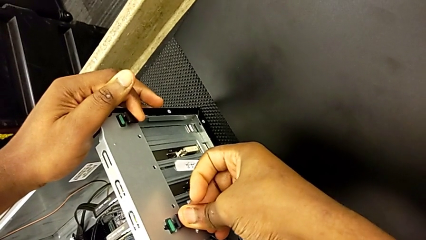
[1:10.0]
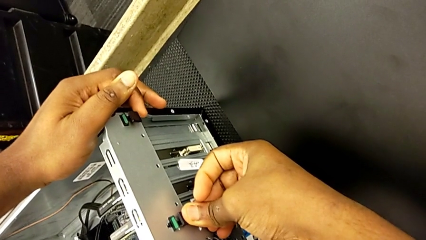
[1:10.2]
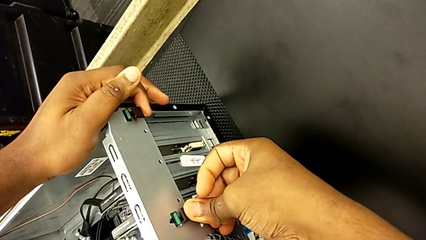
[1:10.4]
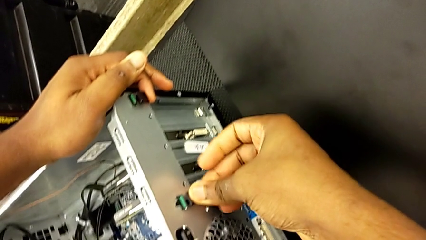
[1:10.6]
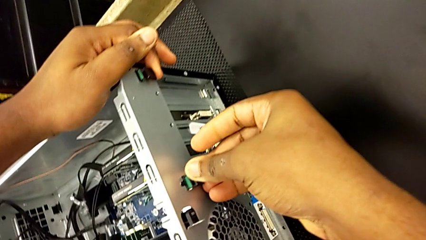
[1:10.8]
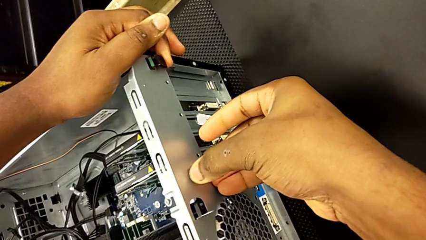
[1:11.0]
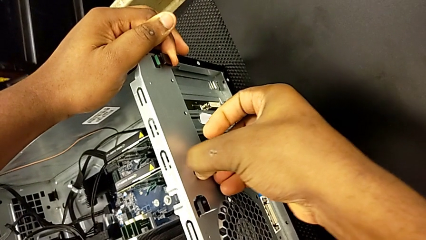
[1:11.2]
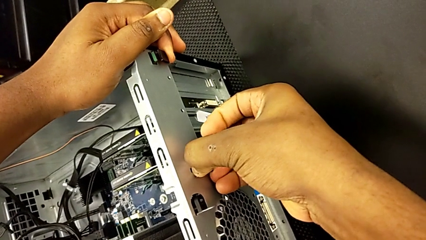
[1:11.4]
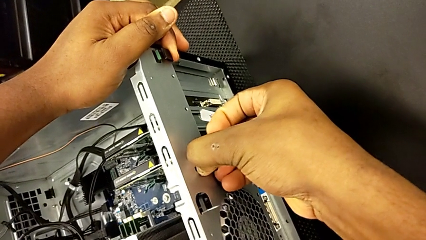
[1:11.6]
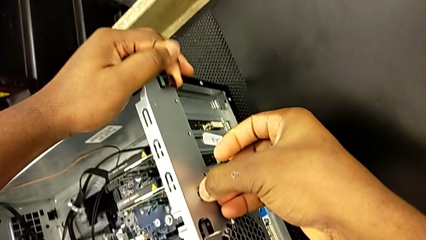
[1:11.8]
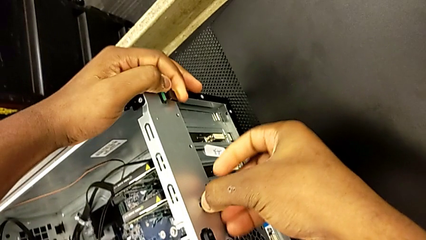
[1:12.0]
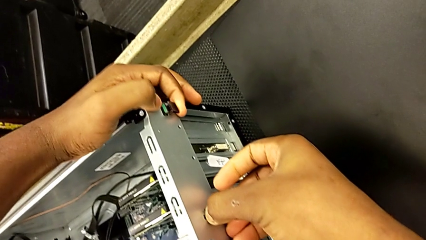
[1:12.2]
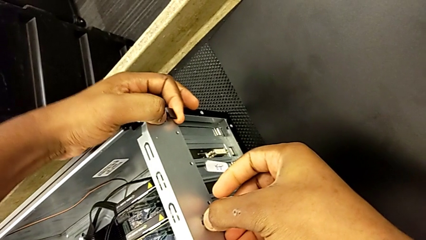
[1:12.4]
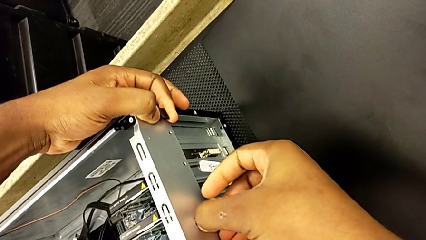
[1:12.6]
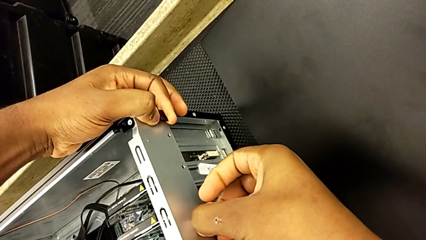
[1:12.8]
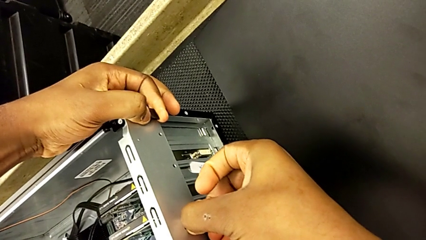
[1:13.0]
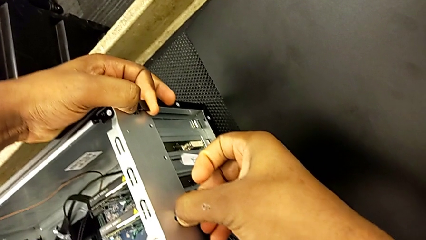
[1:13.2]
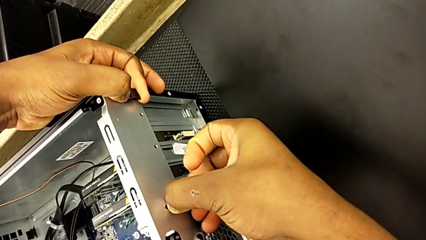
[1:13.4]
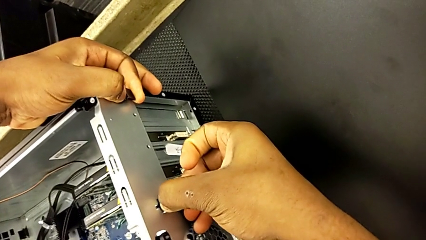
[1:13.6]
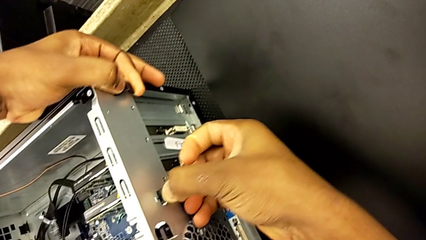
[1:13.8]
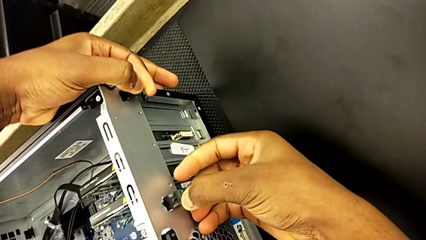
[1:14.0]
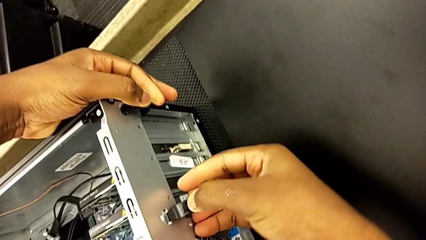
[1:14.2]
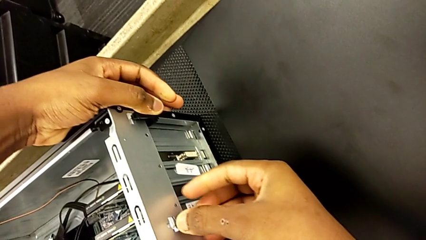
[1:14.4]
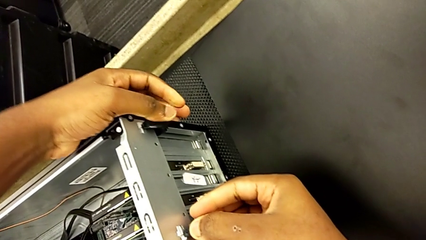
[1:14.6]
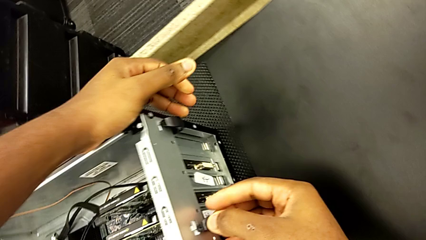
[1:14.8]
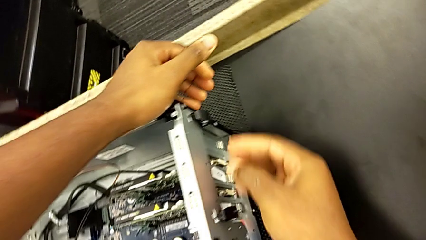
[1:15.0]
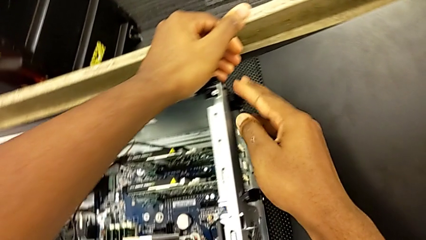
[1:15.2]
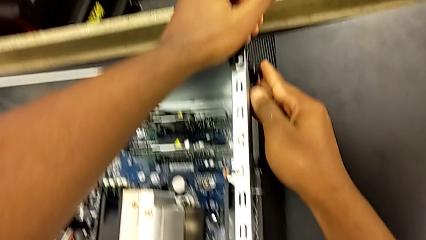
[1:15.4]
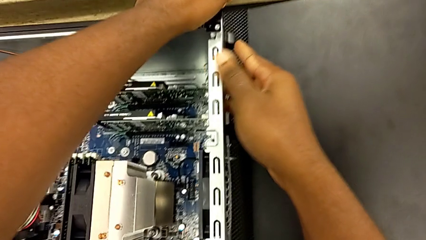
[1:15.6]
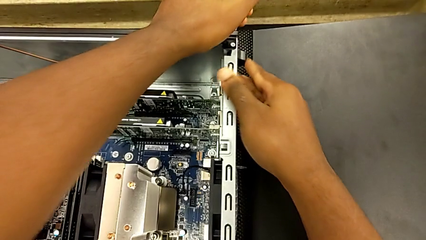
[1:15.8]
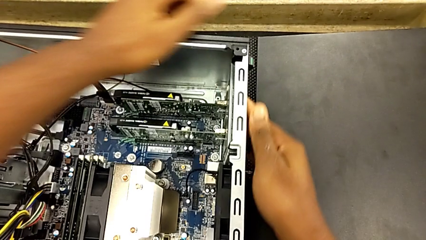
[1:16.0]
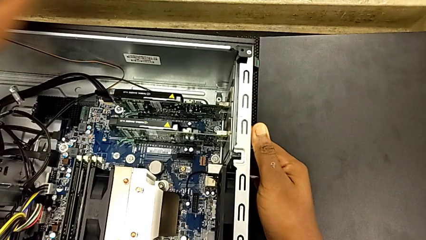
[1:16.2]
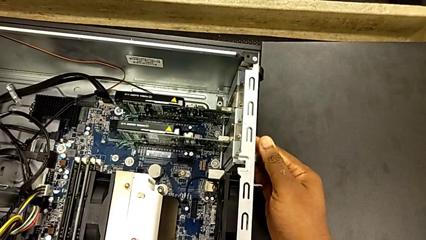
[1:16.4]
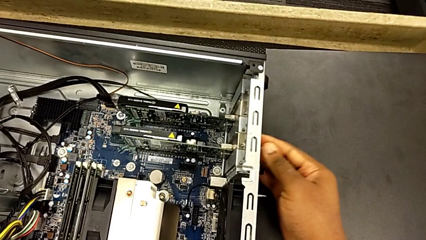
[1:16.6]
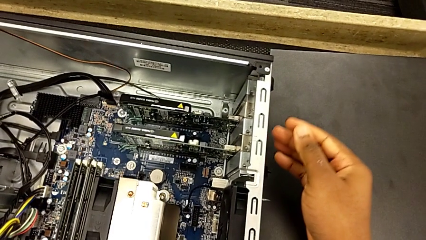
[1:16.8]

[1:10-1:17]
The camera wearer is unlocking the graphic cards from the PC's I.N. slot. They keep pulling the green computer tab.

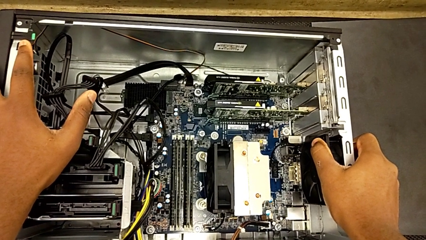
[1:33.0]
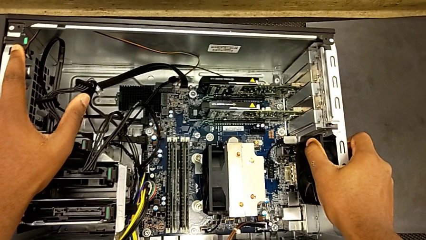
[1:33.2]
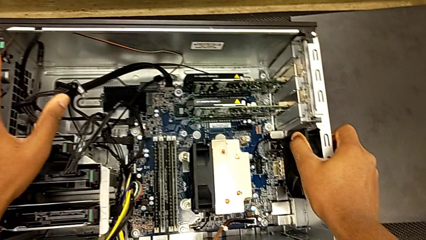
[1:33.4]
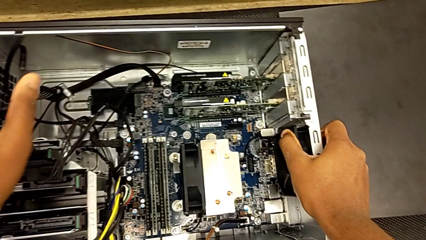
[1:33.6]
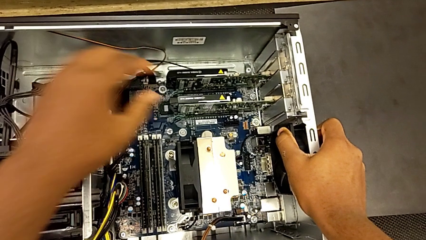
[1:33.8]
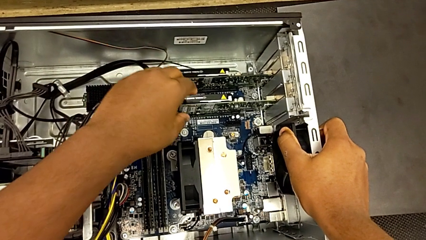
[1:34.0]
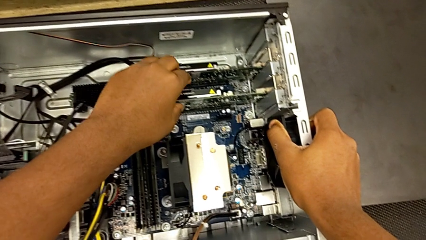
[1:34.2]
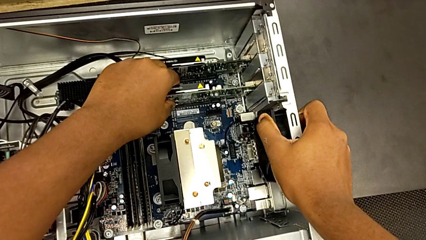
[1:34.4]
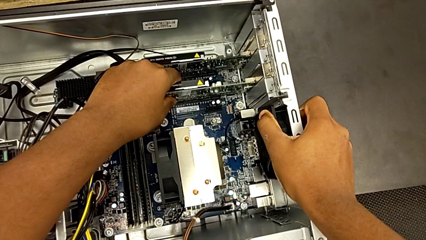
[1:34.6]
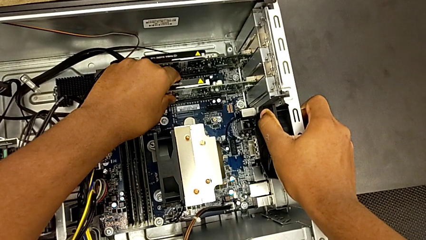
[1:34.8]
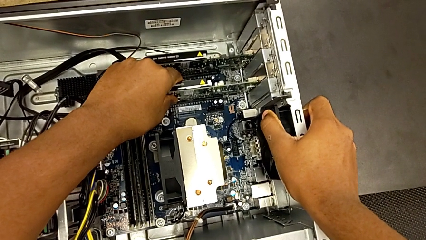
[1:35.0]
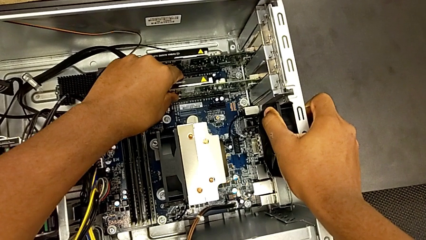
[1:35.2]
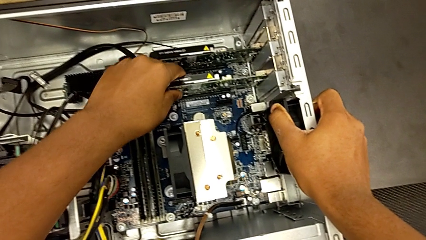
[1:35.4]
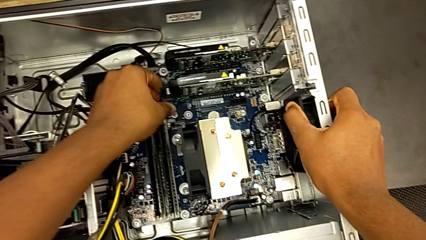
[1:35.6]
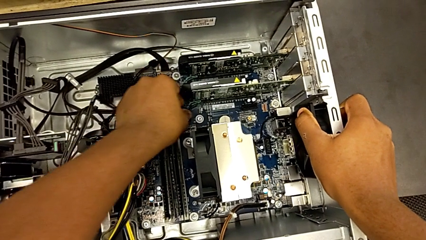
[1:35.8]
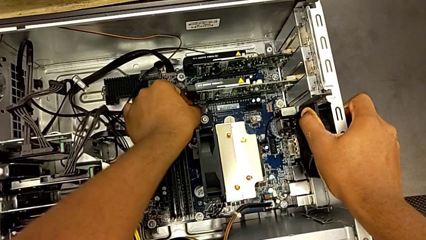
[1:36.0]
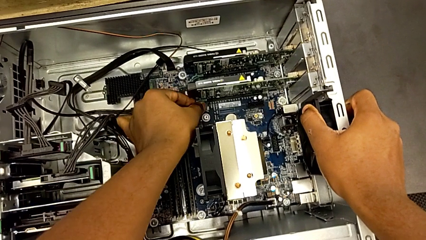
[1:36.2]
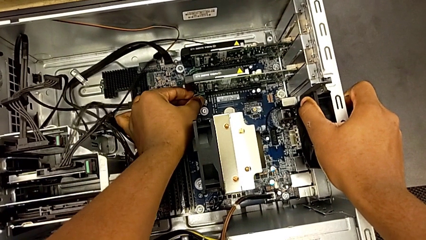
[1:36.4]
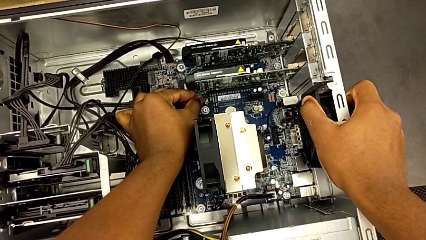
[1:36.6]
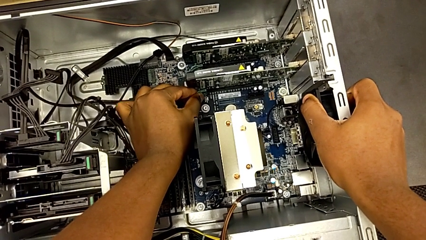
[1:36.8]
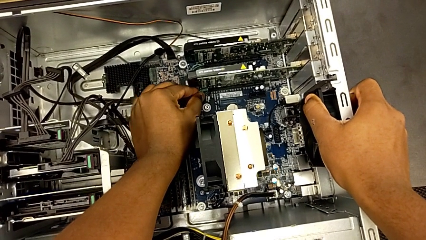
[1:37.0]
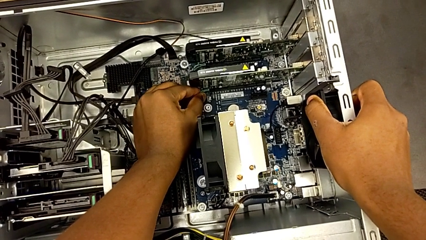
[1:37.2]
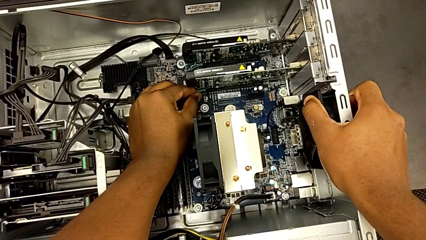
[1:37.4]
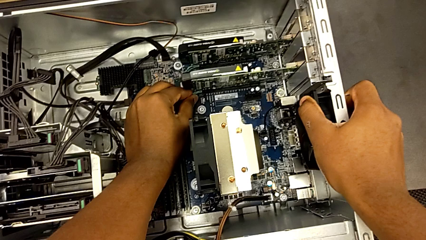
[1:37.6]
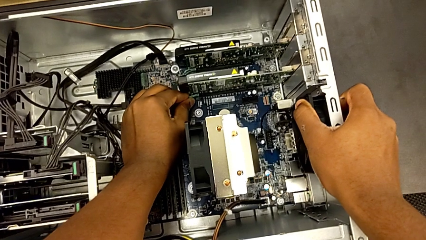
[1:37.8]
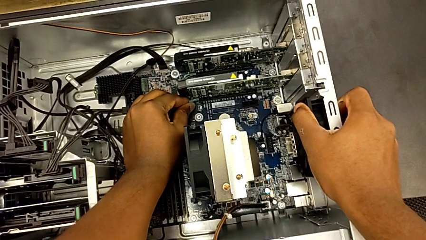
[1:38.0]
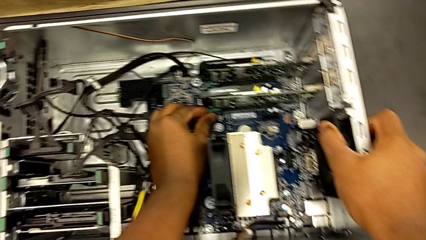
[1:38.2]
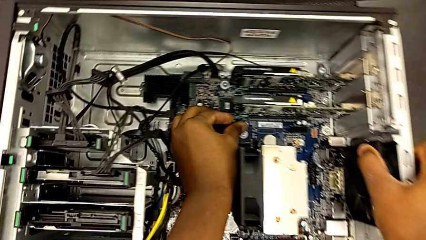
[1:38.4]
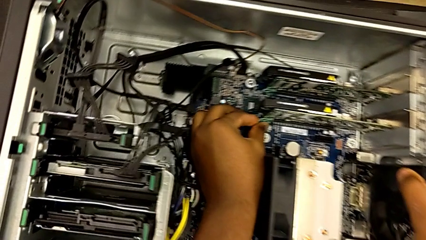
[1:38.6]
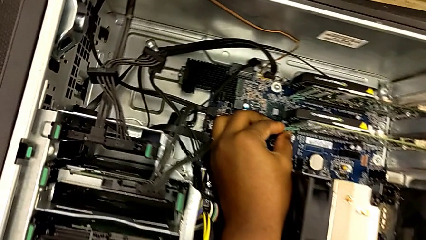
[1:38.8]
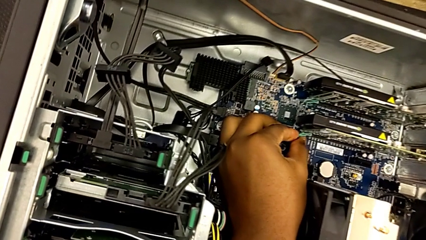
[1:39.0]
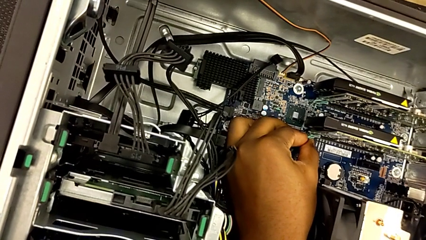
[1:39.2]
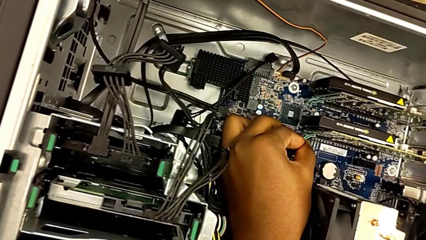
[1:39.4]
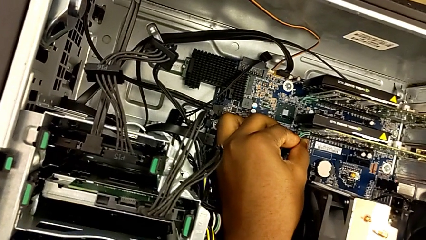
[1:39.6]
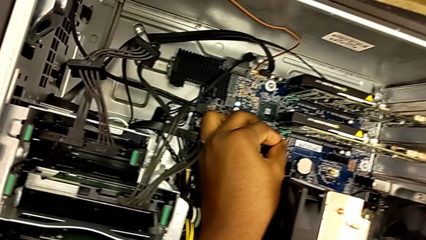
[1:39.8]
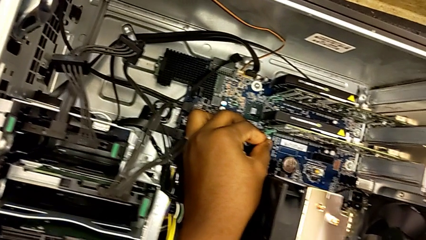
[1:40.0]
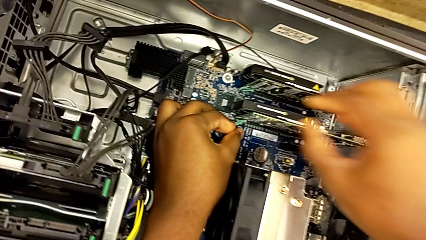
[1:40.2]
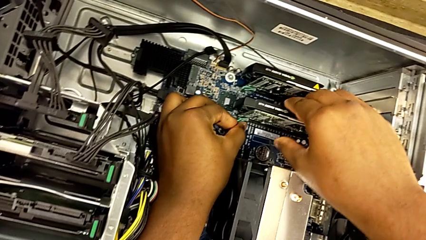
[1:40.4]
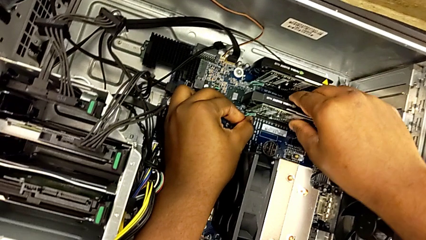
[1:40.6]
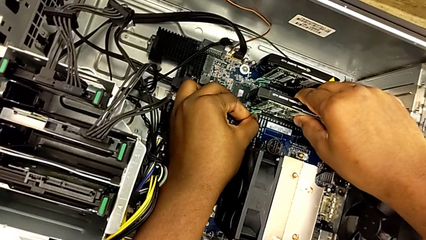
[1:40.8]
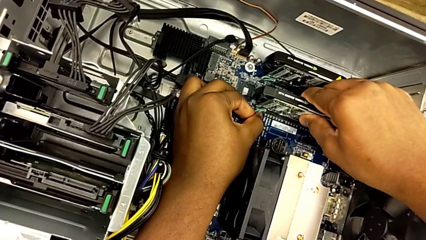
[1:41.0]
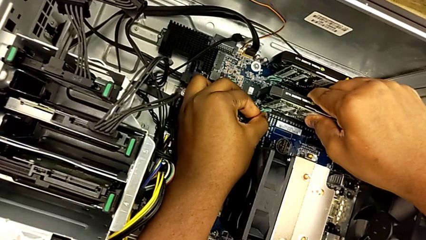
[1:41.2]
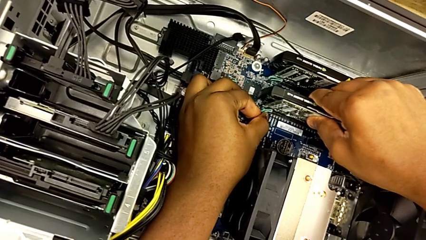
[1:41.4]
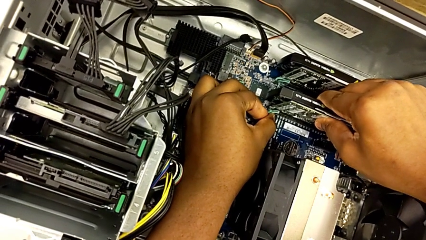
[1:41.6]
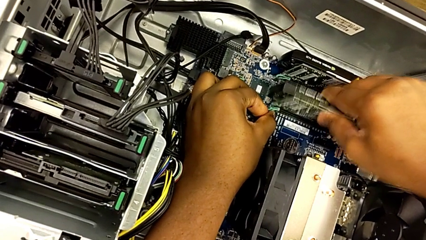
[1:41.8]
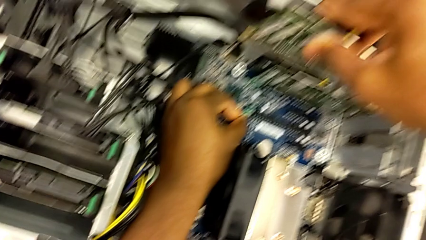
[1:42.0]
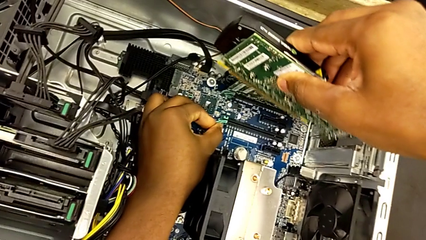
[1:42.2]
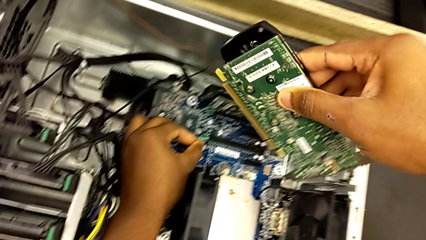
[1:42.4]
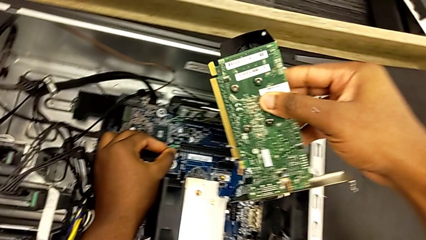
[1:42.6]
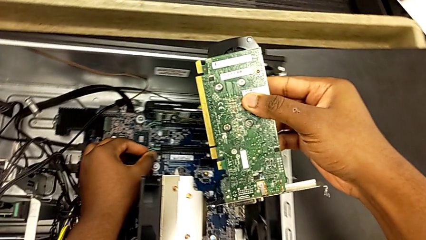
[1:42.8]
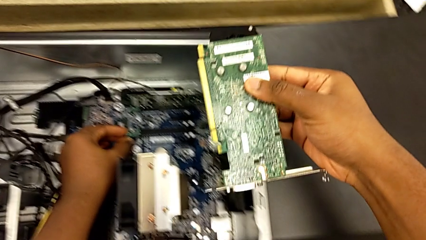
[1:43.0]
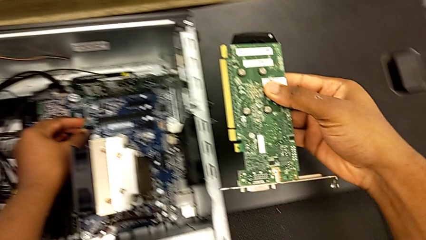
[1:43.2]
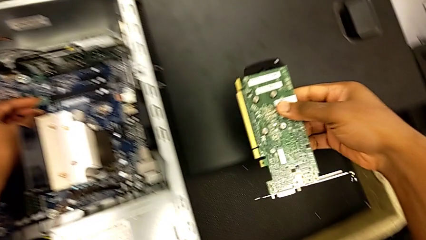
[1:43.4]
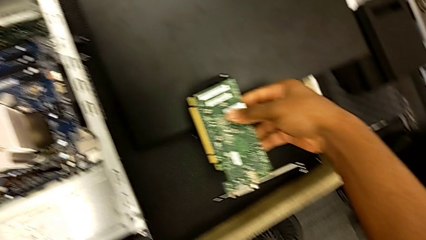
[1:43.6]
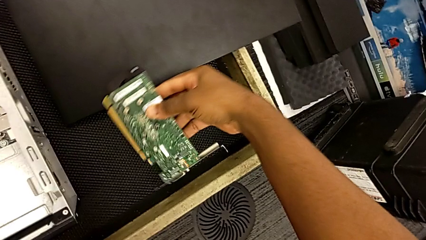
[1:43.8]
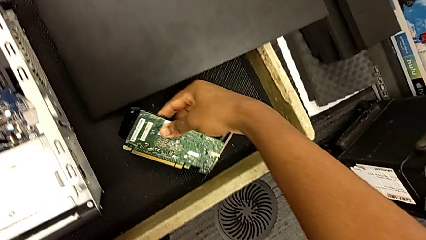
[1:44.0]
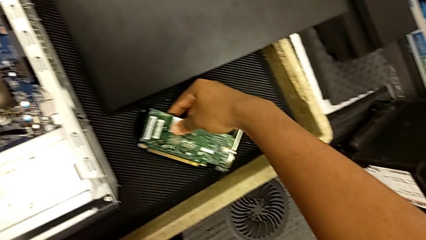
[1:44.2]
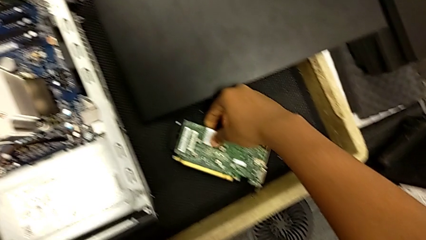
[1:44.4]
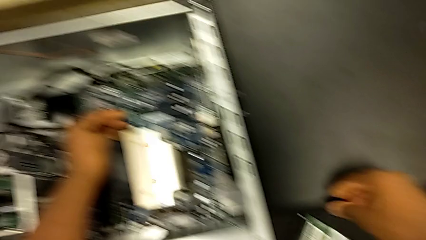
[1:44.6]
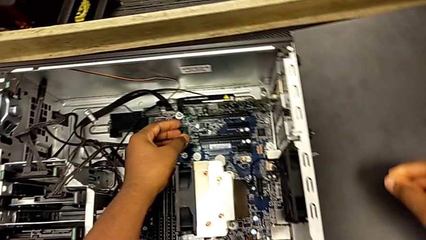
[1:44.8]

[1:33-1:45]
The camera wearer removes the first graphic card. They grab the first graphic card, grab the green computer tab, pull it, grab the first graphic card, withdraw it, lift it and place it.
